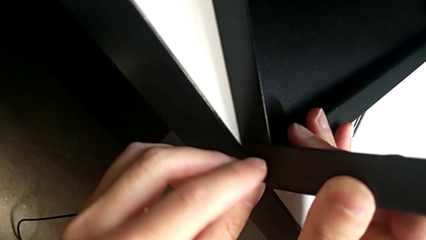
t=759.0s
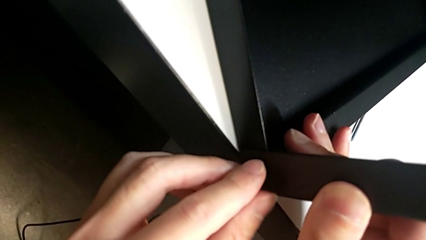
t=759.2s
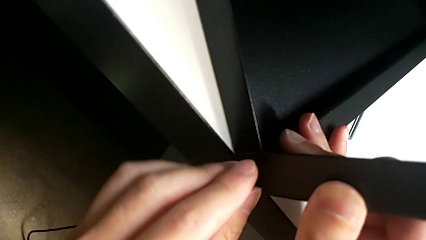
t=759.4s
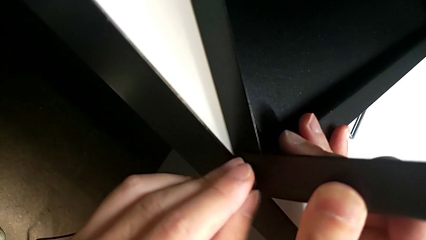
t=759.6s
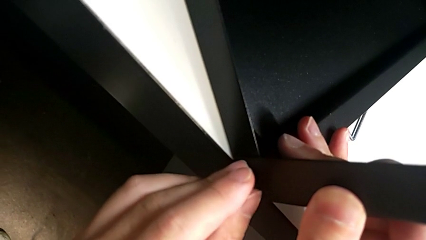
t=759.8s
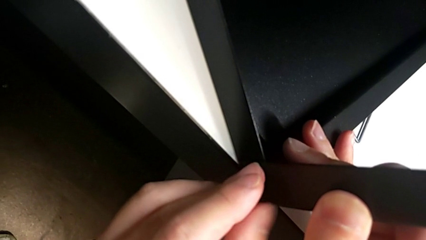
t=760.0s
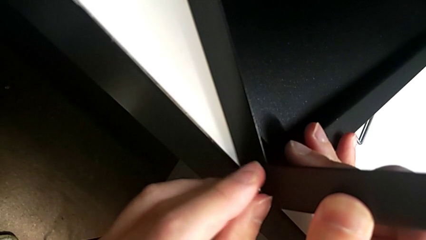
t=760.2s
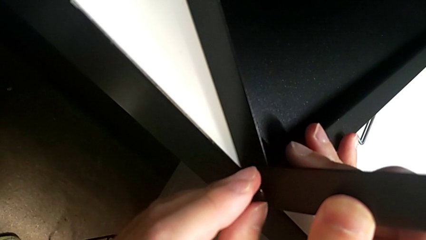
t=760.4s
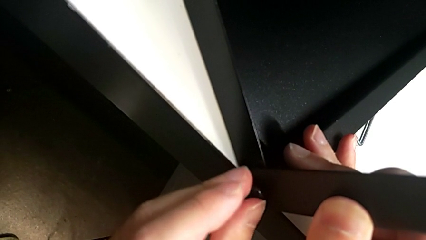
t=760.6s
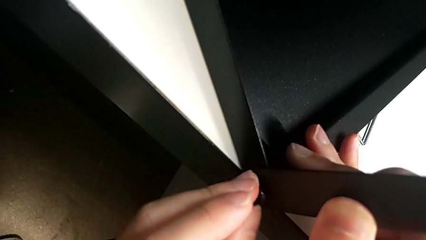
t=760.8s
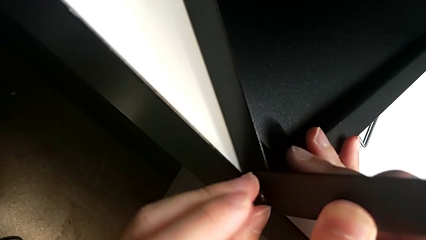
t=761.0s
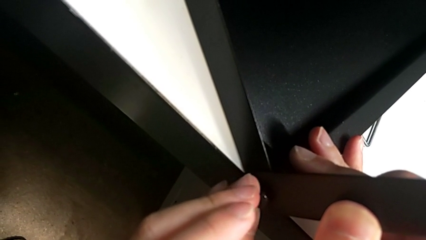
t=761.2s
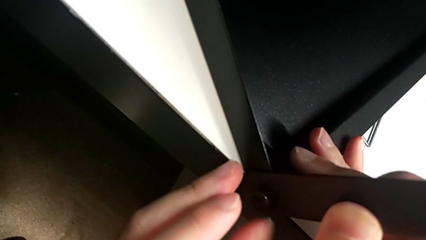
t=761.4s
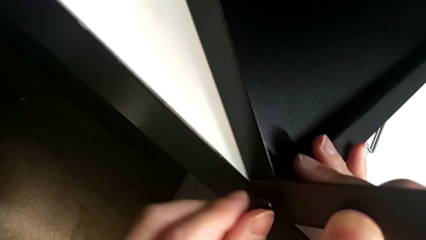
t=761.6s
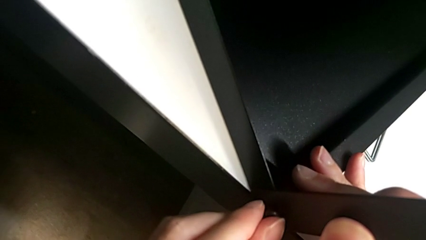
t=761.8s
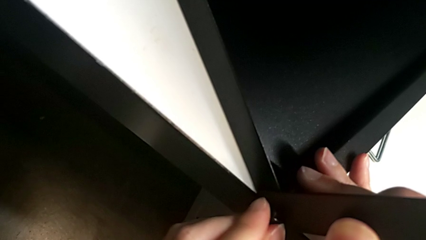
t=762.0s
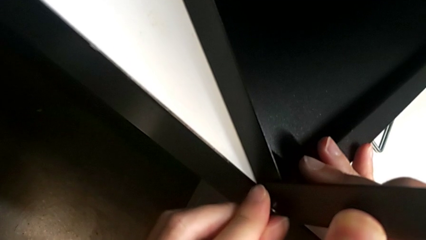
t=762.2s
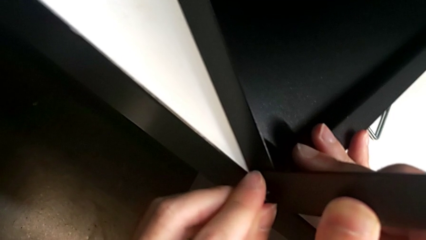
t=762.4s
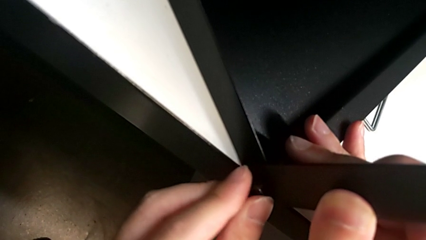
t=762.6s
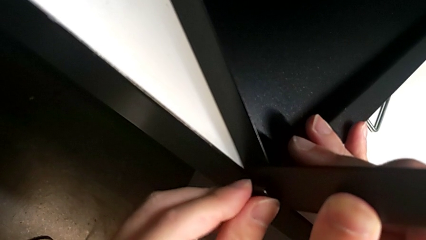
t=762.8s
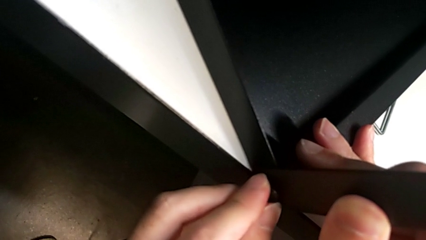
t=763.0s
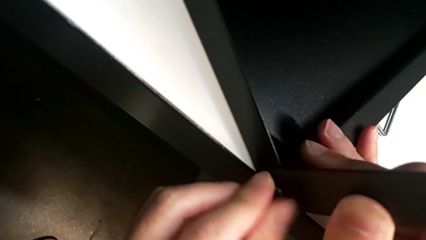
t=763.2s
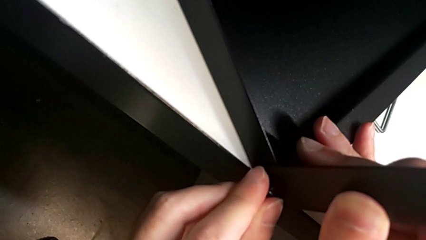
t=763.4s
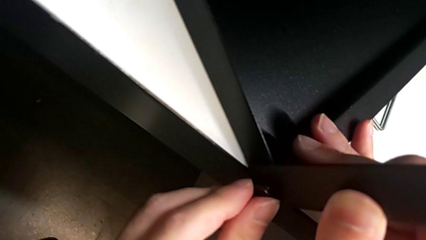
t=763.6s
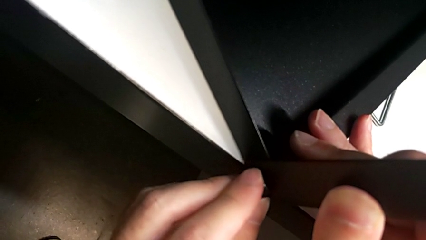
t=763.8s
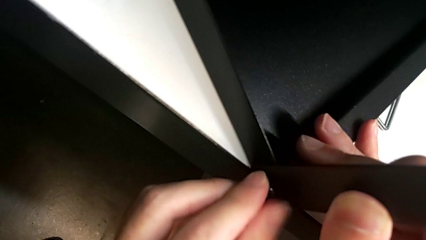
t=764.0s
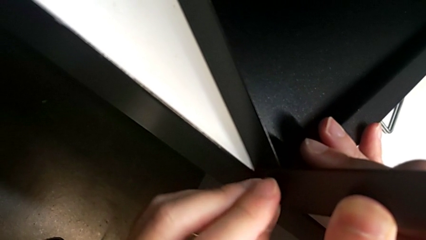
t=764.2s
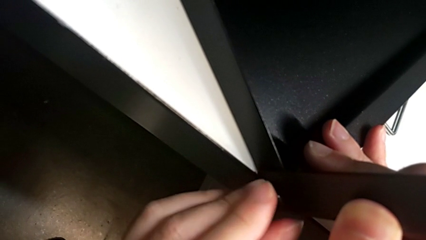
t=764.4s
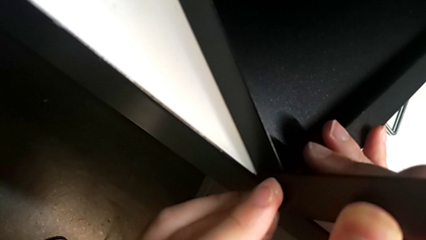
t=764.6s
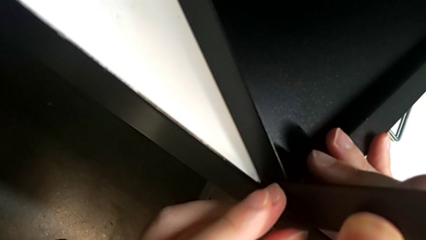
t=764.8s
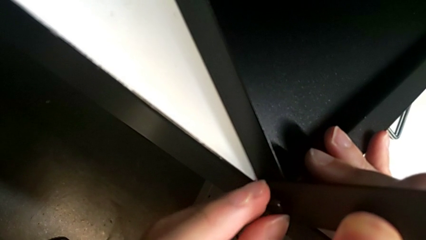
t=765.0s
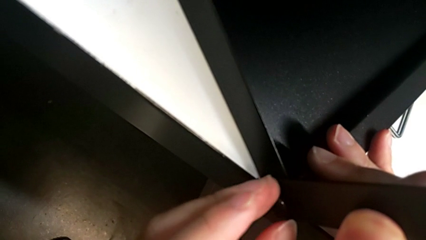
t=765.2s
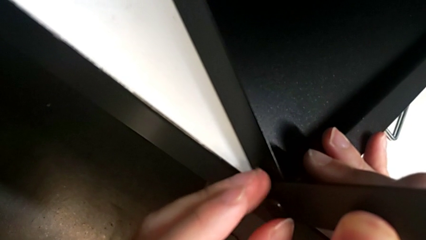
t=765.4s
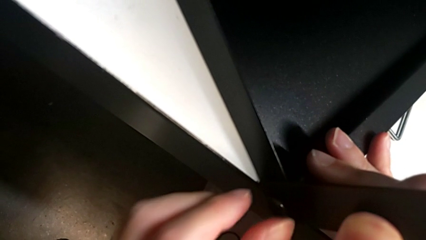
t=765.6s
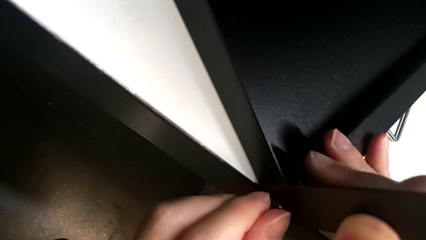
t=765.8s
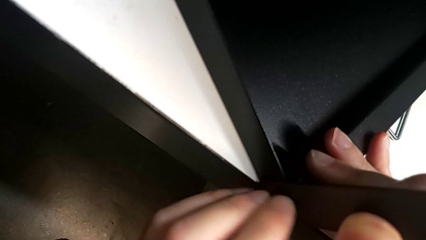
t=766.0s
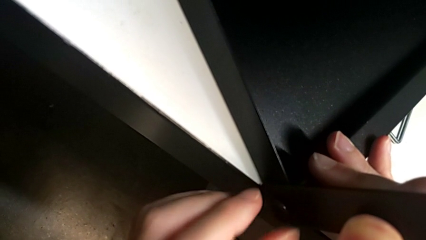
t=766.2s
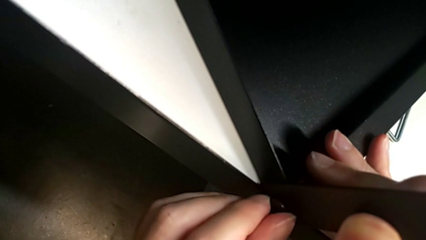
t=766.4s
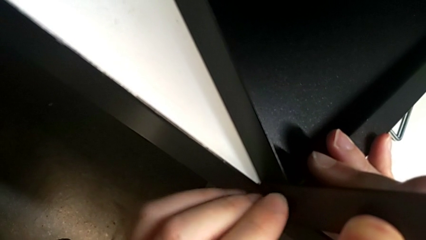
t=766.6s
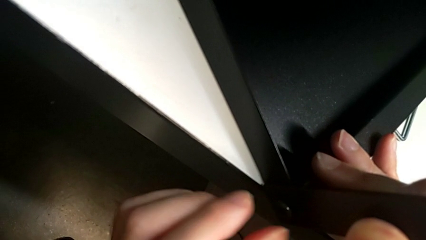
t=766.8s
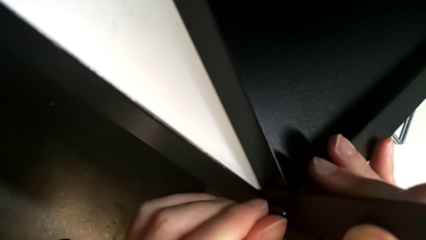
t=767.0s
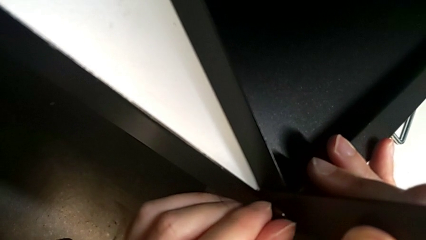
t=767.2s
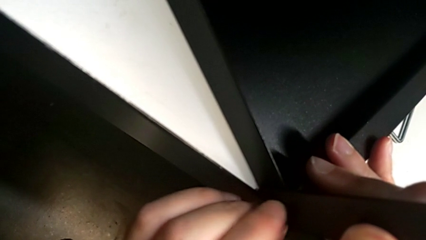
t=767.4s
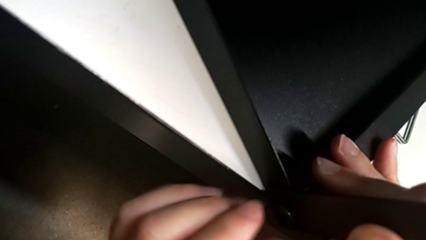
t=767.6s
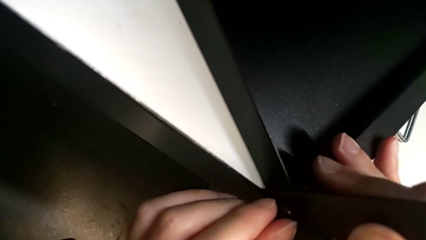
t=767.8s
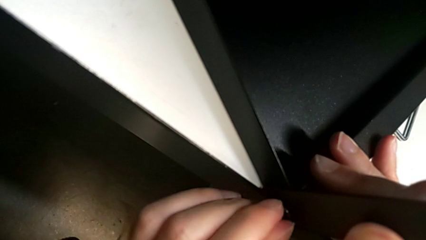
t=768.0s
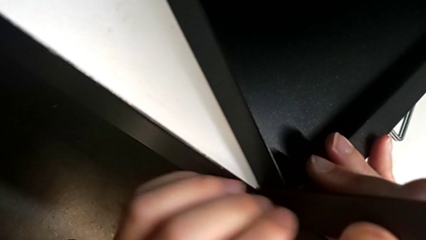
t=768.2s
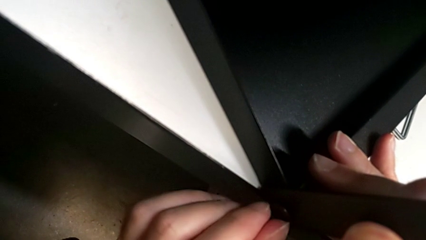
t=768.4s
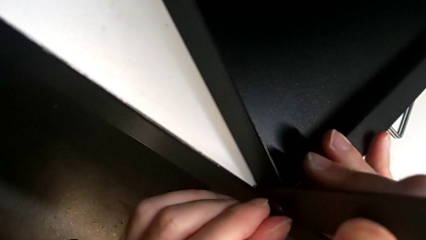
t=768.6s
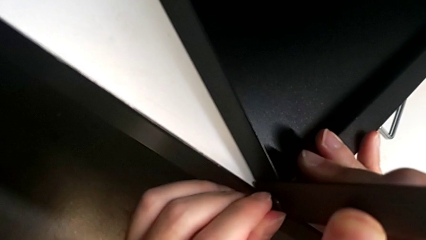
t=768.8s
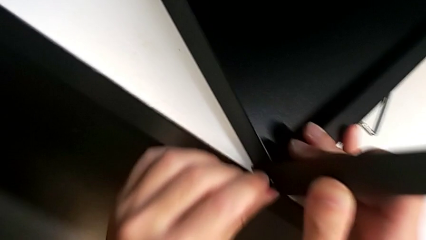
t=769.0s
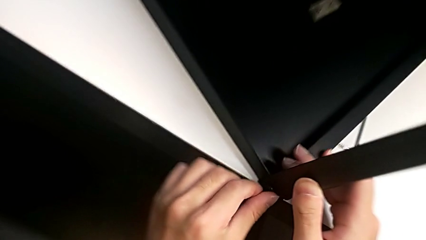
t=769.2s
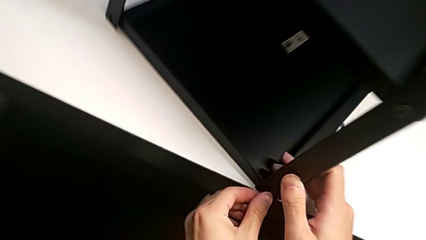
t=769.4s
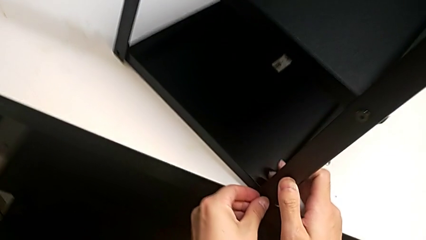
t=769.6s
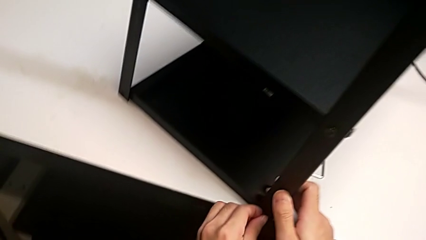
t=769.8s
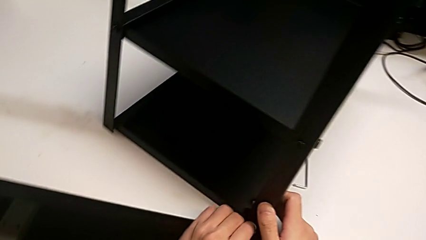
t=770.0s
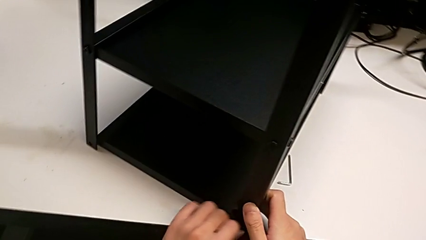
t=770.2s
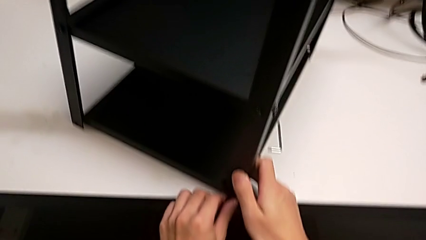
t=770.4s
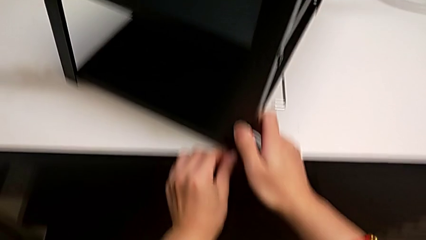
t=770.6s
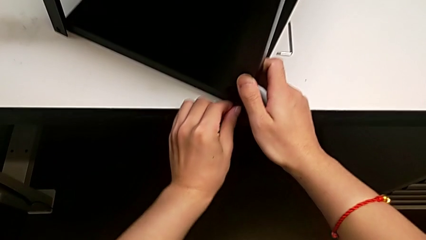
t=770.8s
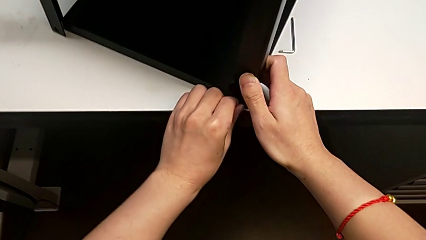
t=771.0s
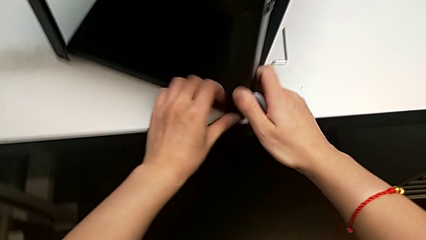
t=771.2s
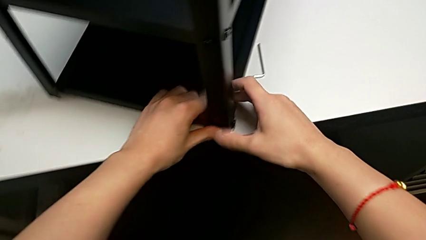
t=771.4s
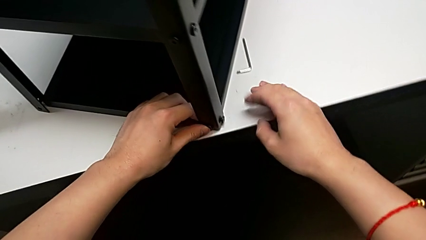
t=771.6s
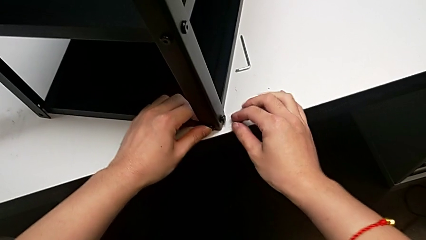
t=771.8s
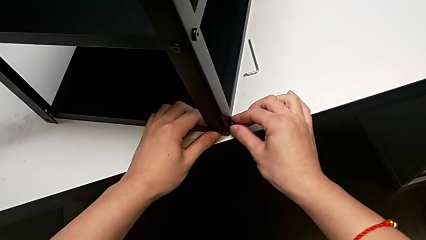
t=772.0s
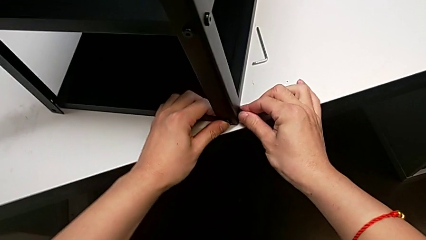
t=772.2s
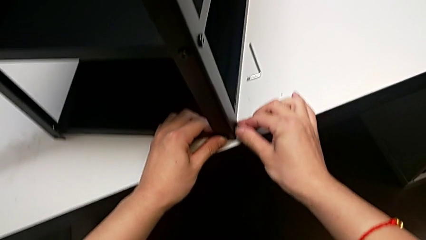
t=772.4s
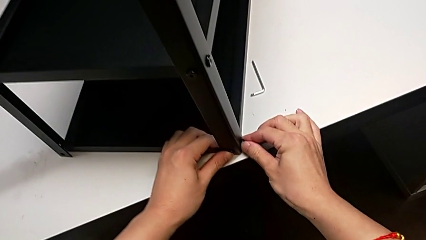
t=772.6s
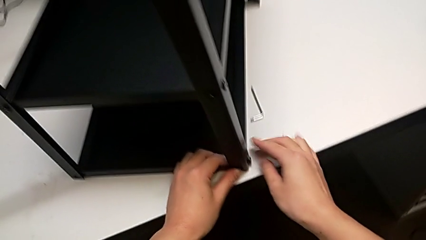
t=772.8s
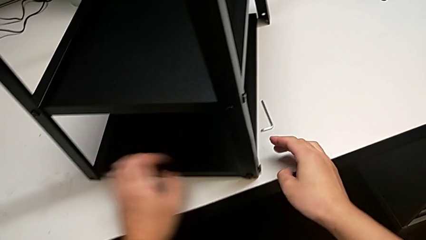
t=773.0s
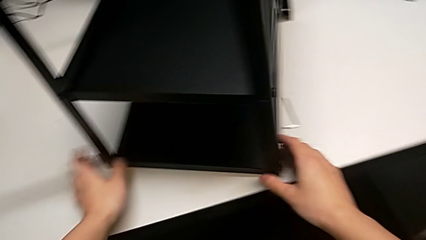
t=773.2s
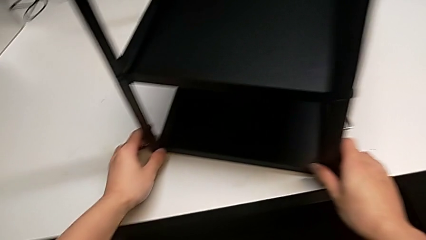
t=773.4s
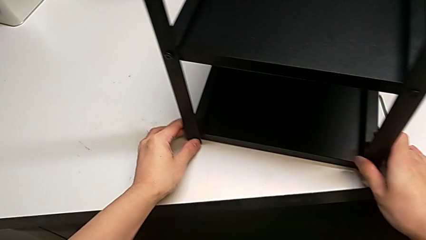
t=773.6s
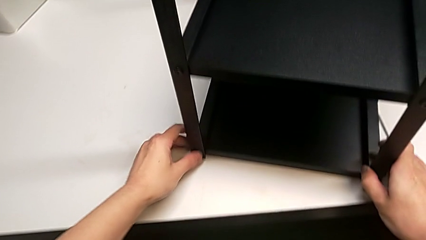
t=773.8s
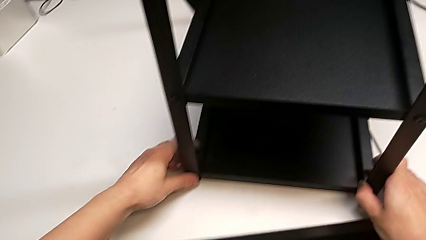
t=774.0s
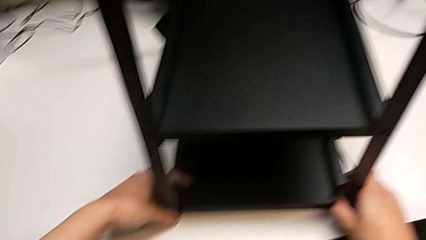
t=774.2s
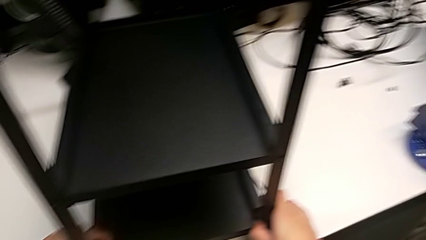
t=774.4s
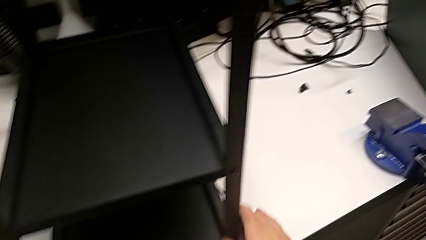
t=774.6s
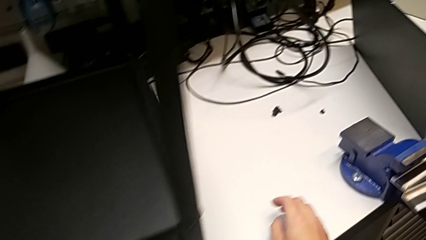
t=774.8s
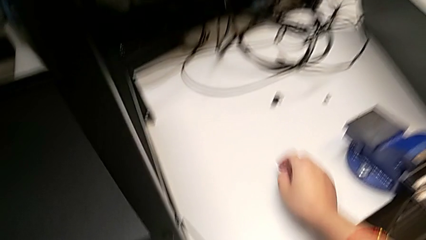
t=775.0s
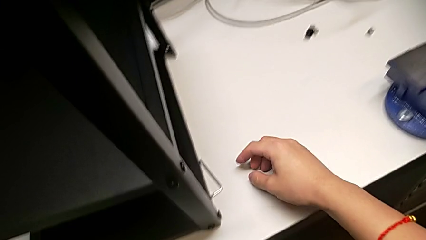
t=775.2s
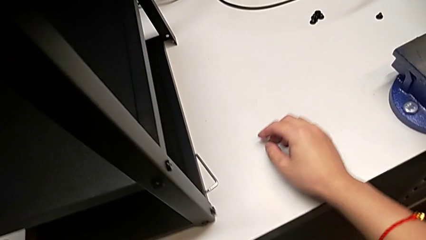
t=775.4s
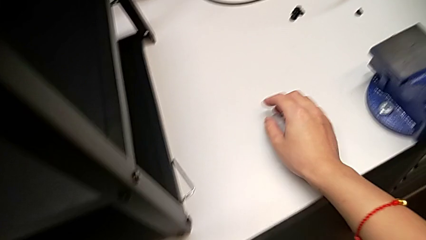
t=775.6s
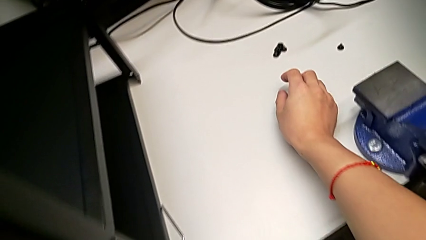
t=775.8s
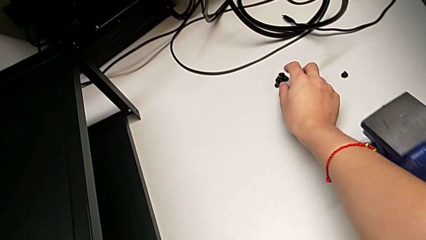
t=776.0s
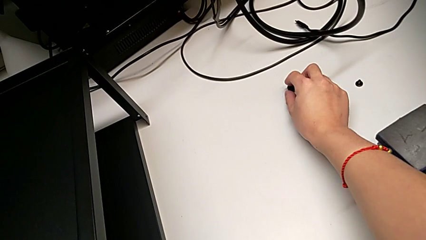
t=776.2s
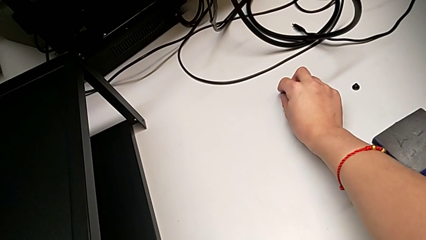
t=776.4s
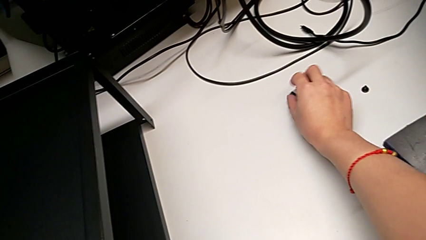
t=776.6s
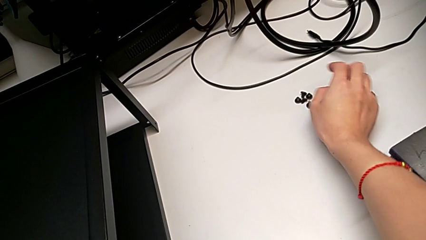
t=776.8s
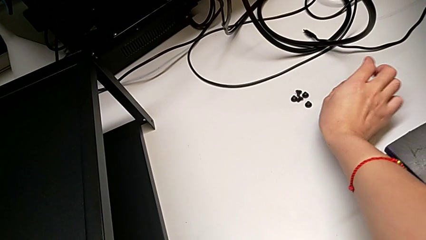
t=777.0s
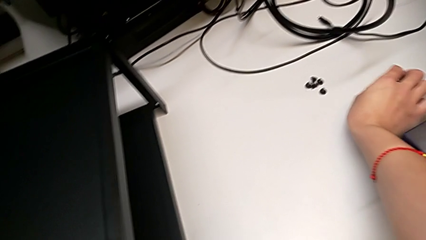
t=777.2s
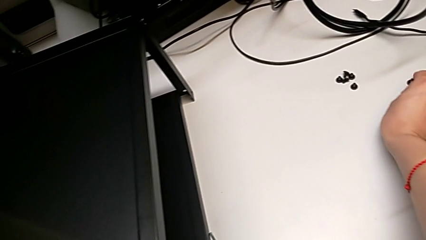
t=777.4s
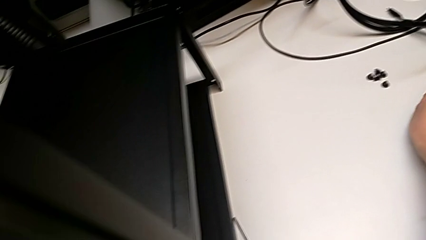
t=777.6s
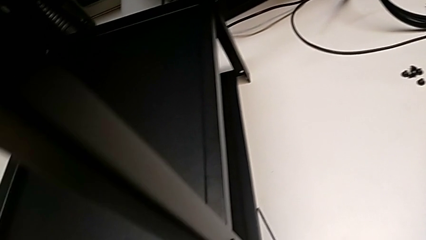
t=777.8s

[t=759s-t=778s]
The camera wearer is screwing the top shelf into place. They screw the first hex socket head and grab it.
